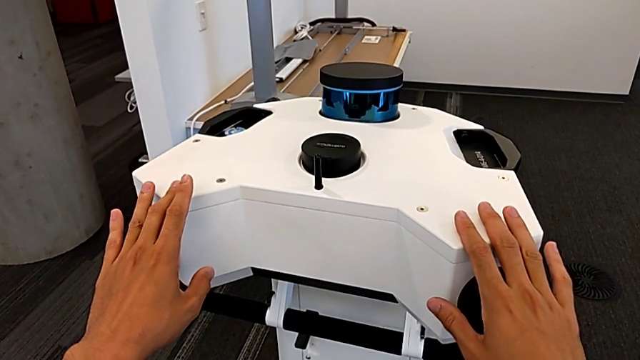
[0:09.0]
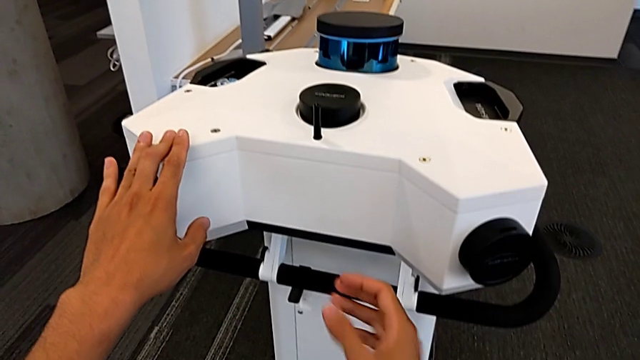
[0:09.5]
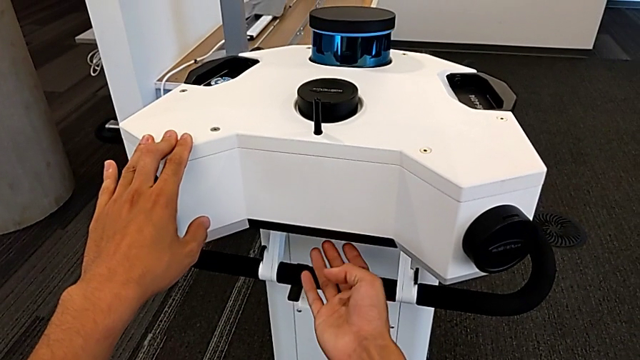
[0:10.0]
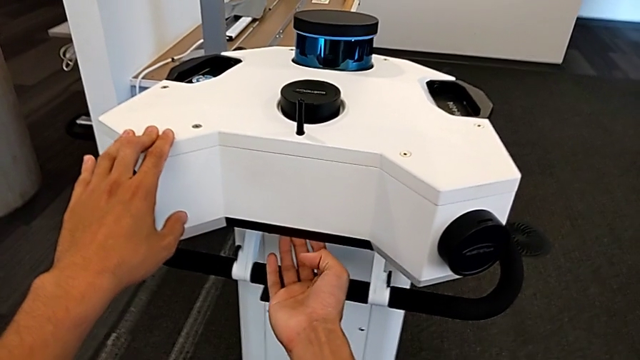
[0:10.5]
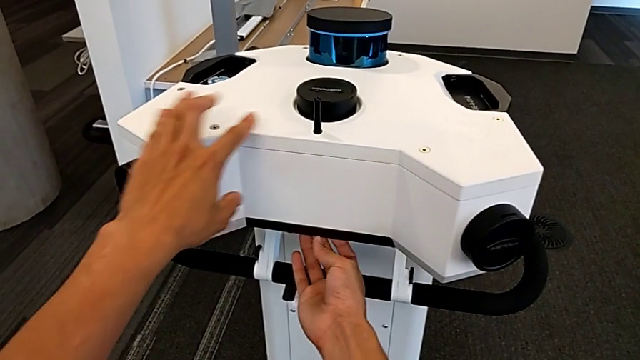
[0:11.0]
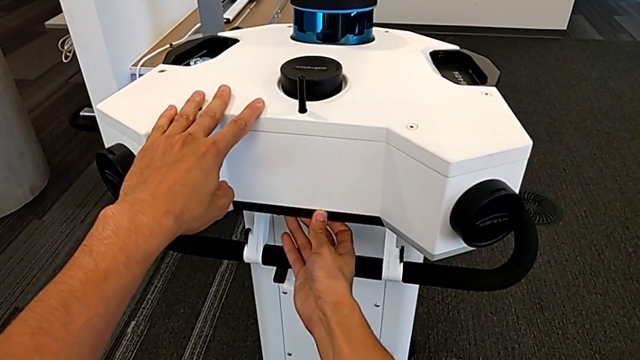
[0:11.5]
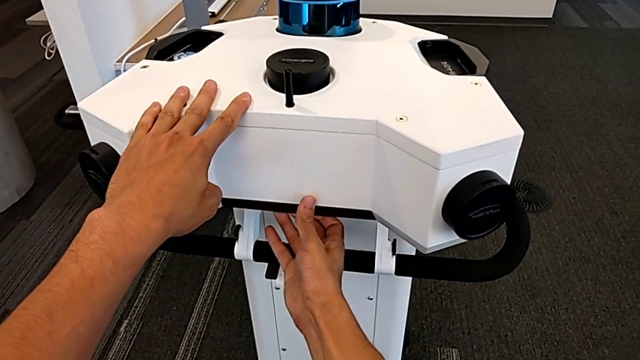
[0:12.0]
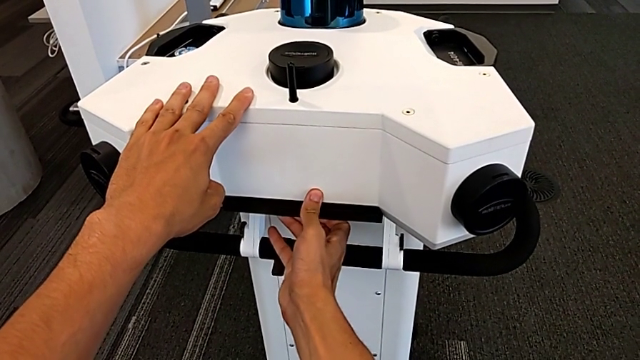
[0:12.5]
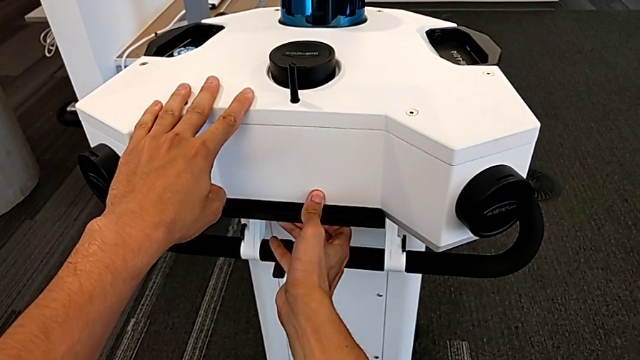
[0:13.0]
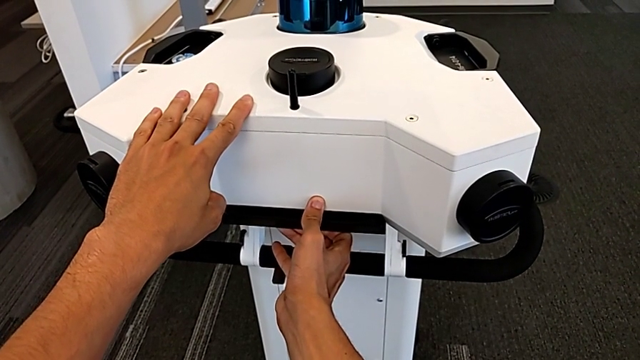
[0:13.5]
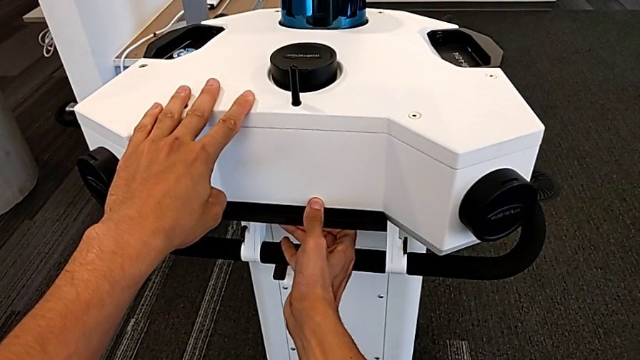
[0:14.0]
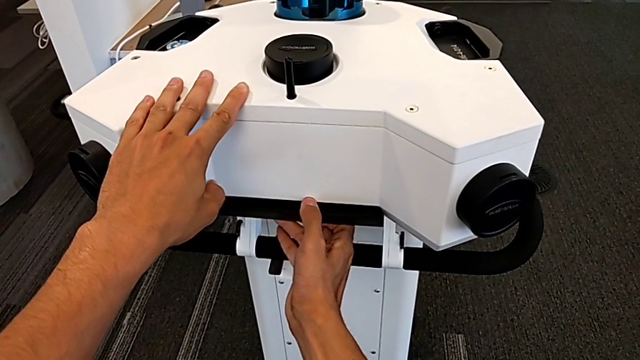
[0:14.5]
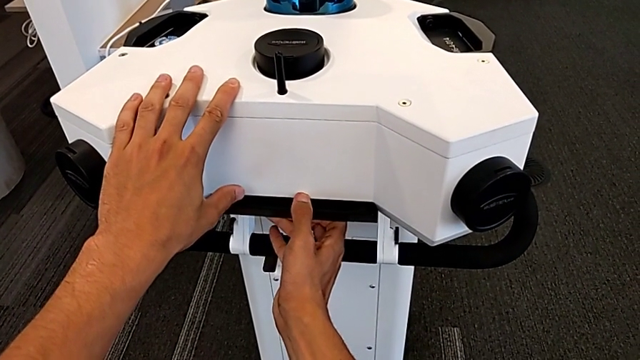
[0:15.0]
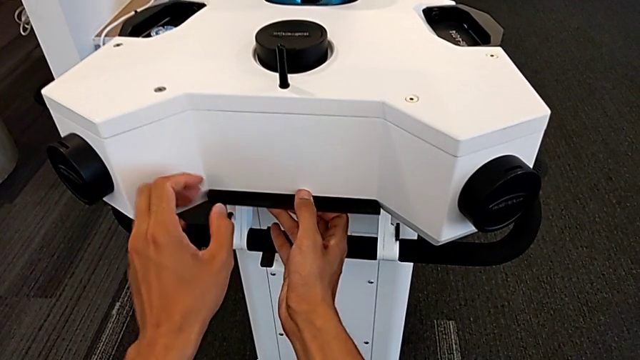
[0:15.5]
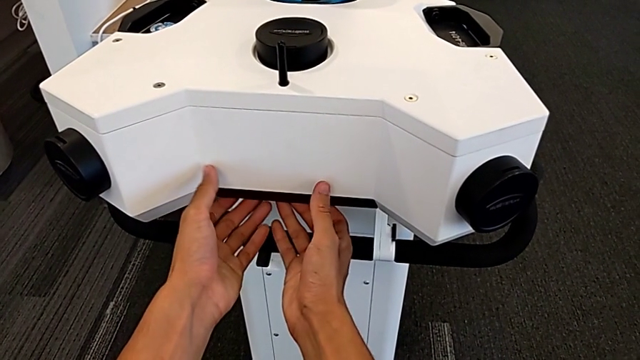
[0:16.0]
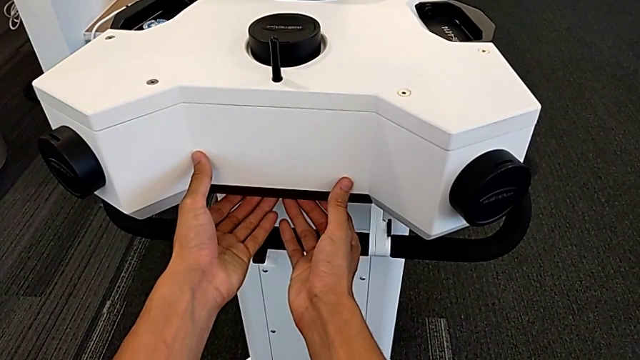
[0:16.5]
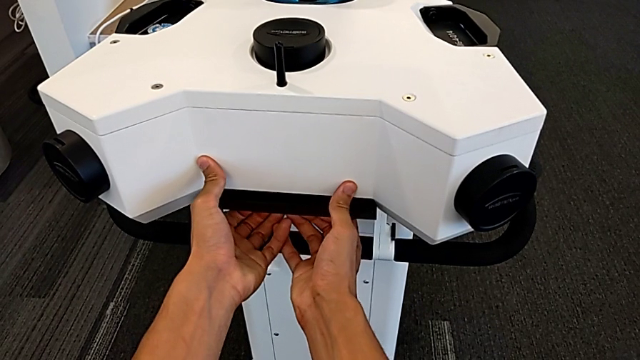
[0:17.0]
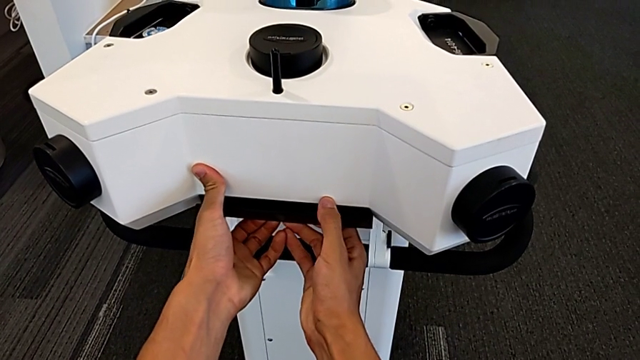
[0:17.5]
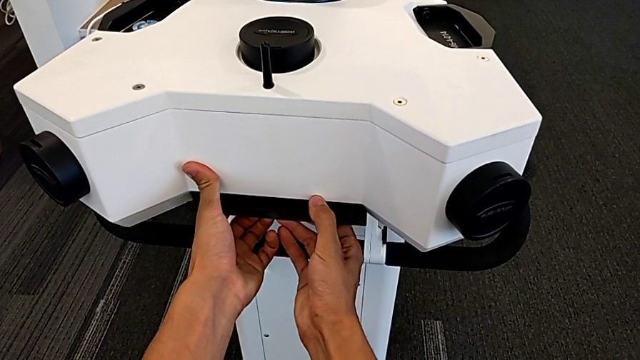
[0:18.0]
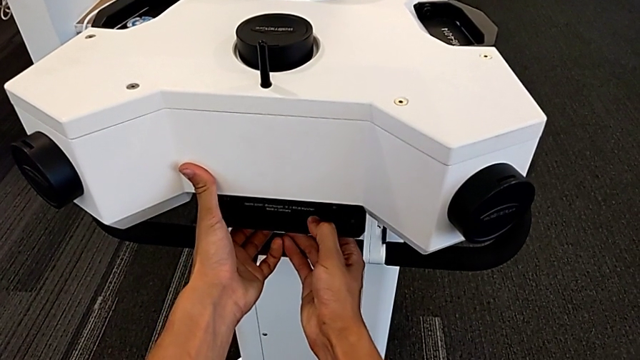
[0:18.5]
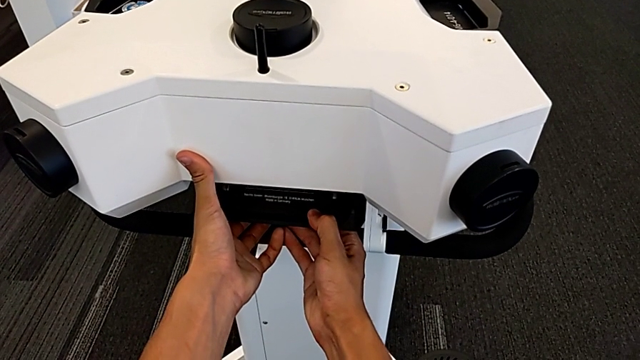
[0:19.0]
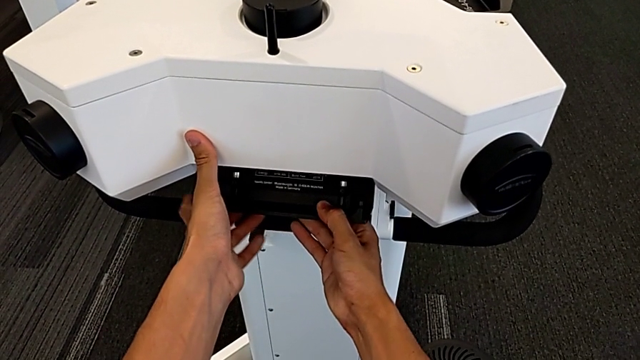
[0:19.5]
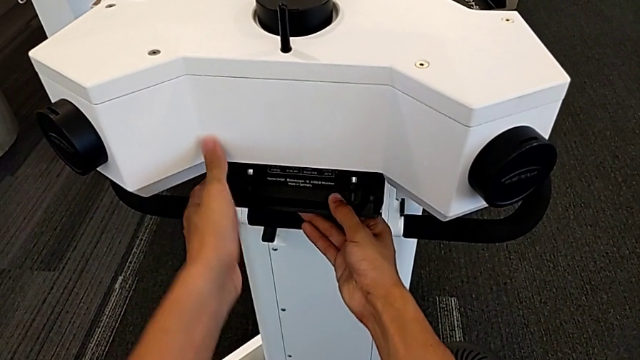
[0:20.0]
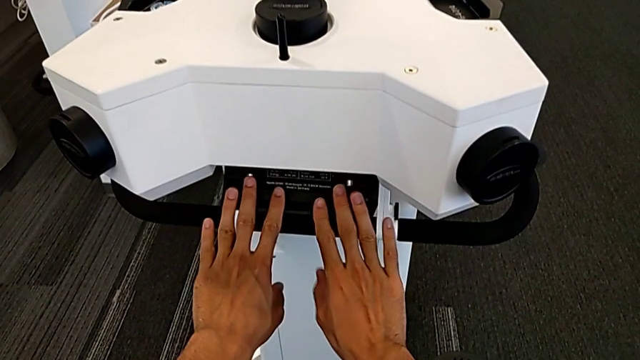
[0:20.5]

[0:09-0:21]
The camera wearer is detaching the machine's head. They grab the M6 head and lift it.

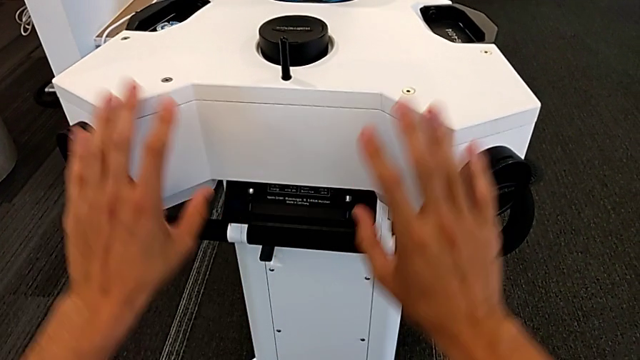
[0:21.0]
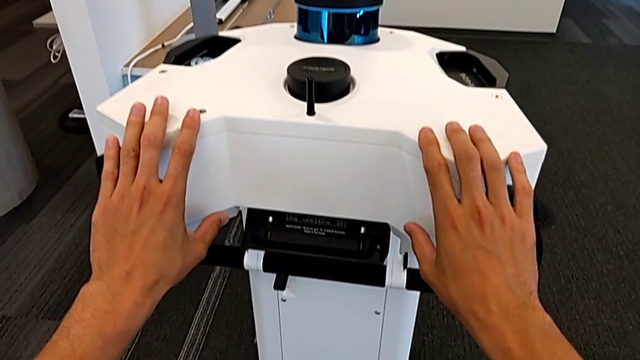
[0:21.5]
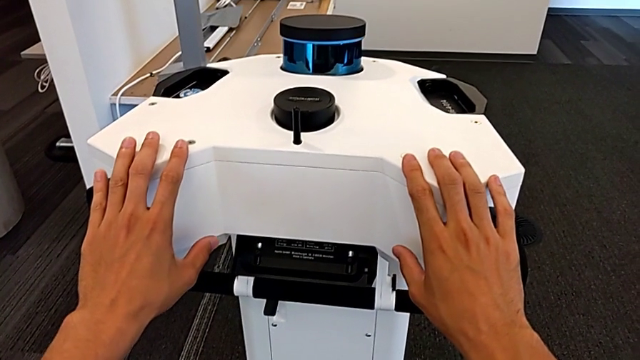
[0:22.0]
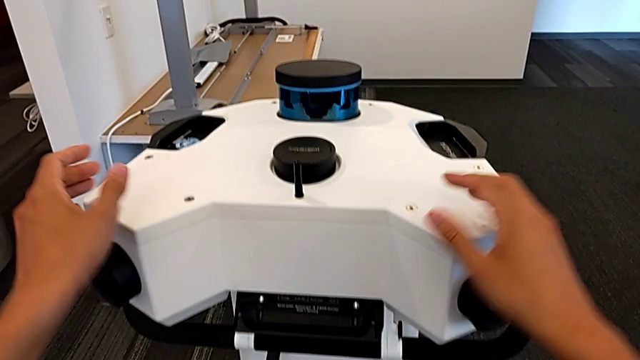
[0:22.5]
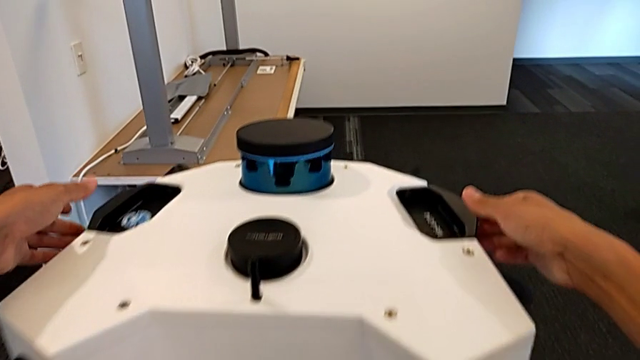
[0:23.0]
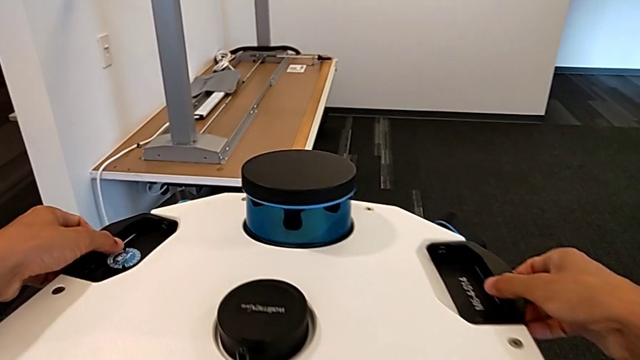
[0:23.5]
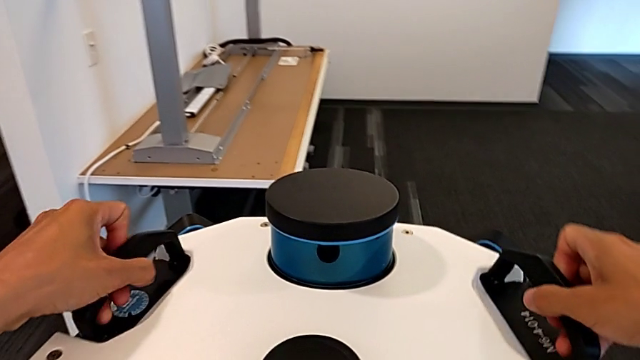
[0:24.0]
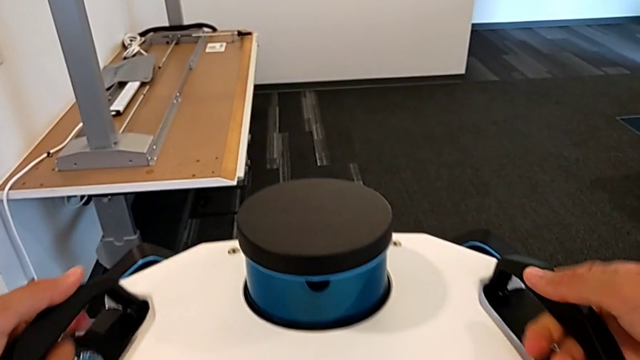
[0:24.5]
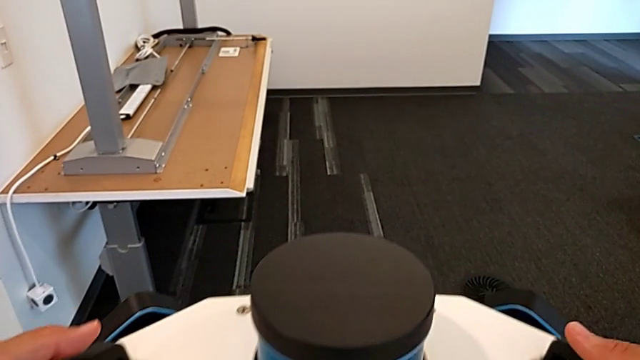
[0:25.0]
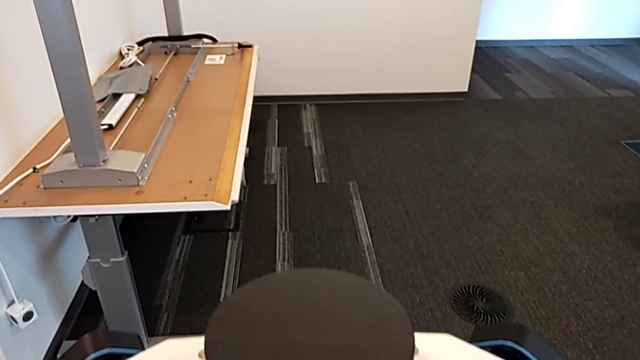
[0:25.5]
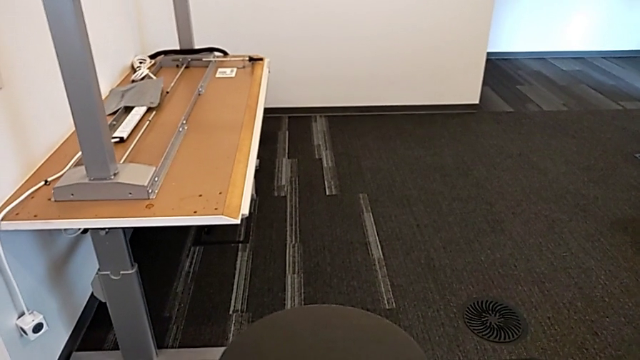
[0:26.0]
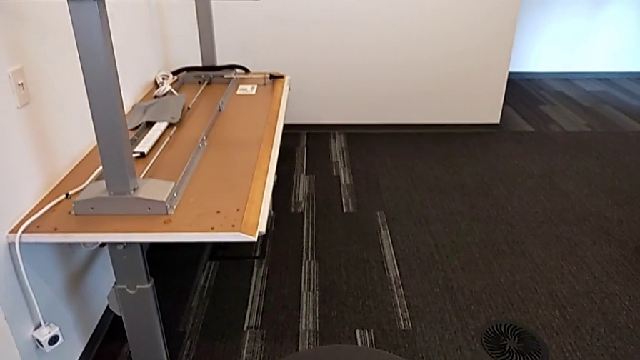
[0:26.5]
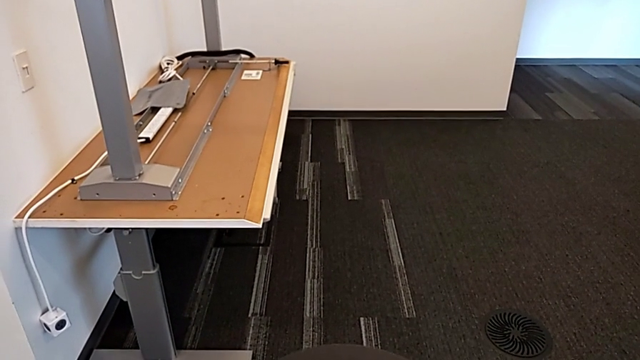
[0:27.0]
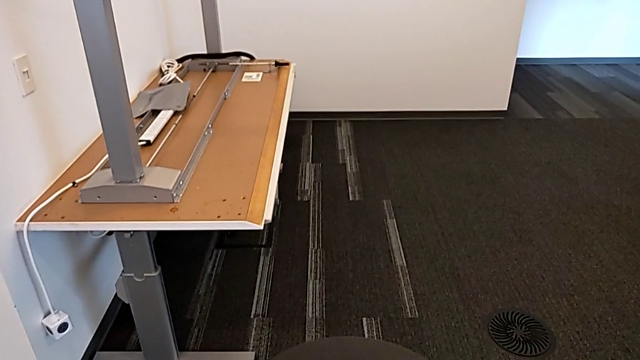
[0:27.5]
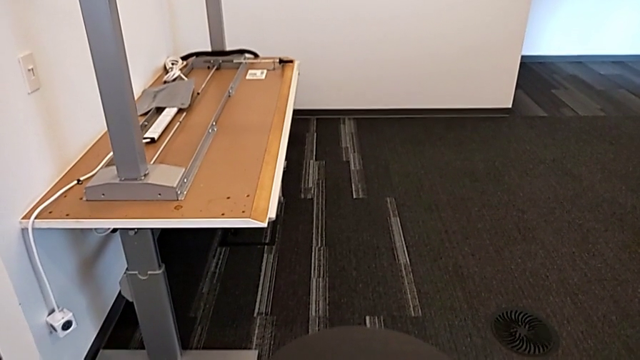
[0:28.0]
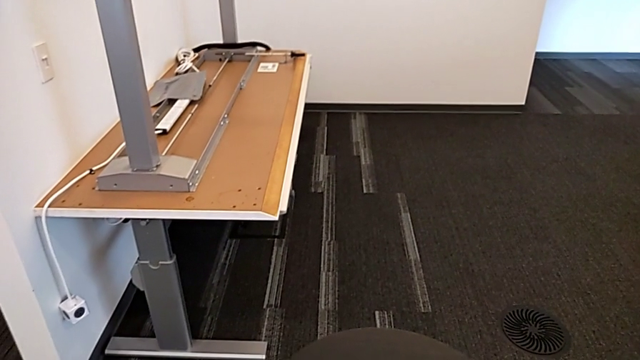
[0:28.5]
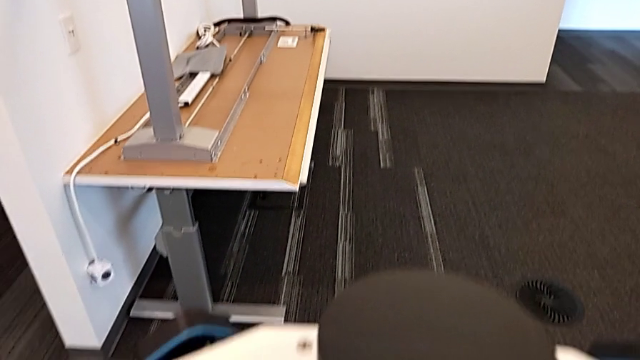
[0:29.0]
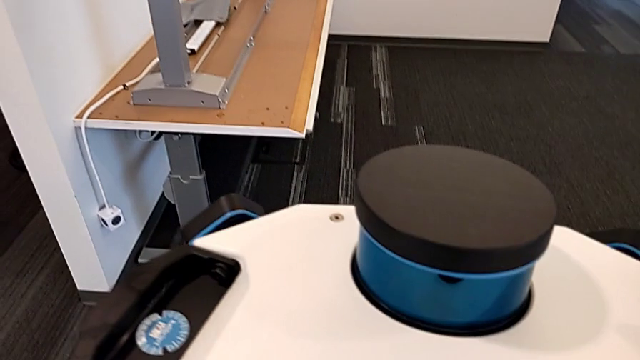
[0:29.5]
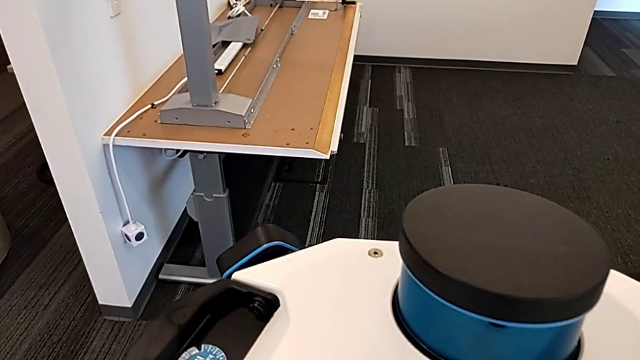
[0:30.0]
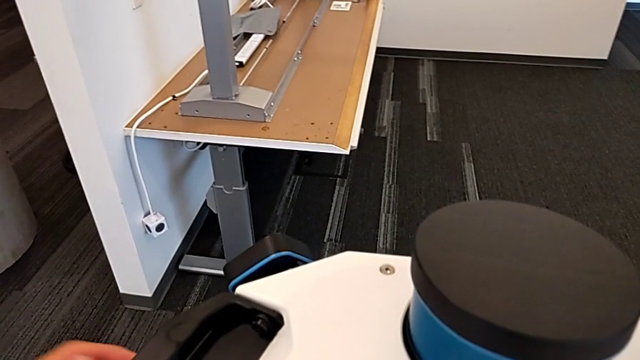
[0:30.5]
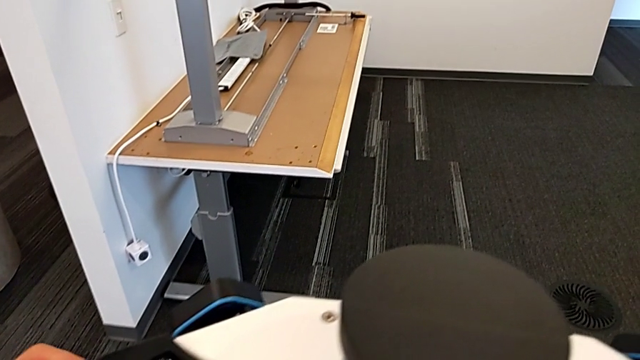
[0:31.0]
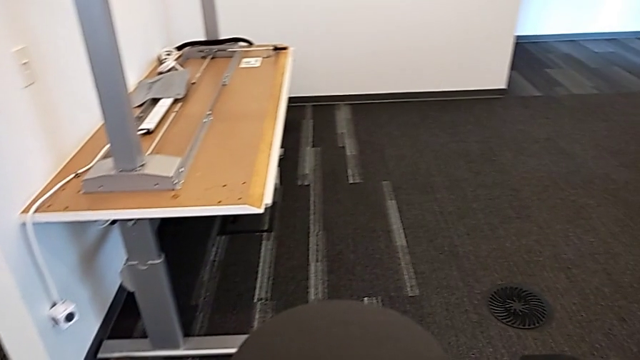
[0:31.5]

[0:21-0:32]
The camera wearer is detaching the machine's head. They grab the handle and wrongly lift the M6 head but cannot lift the head.
